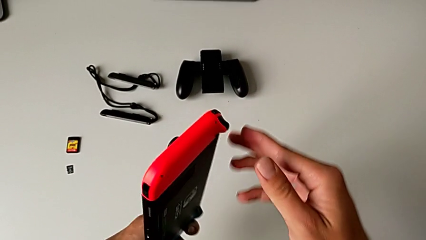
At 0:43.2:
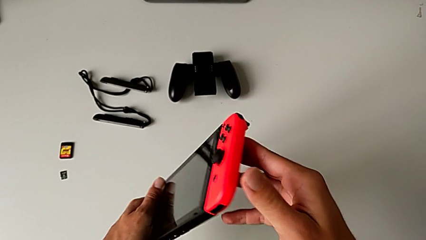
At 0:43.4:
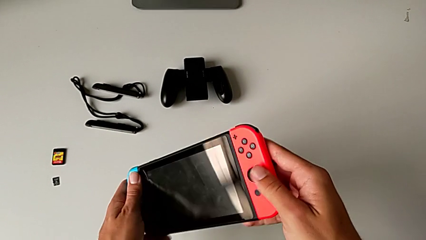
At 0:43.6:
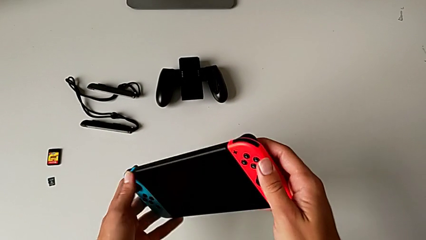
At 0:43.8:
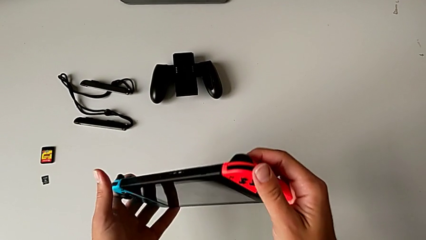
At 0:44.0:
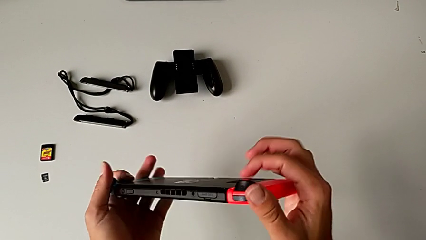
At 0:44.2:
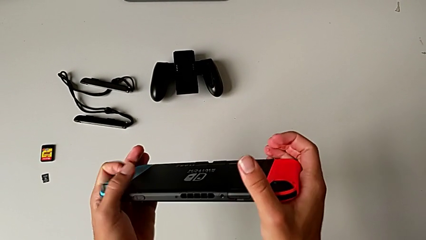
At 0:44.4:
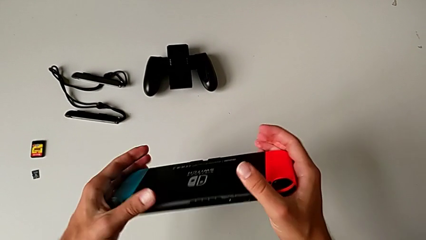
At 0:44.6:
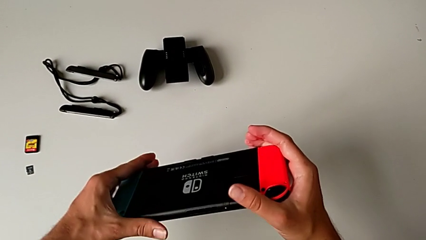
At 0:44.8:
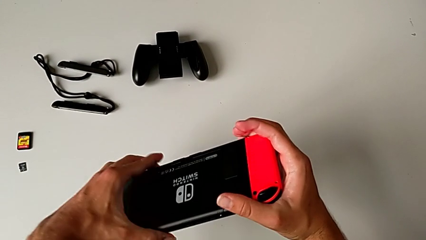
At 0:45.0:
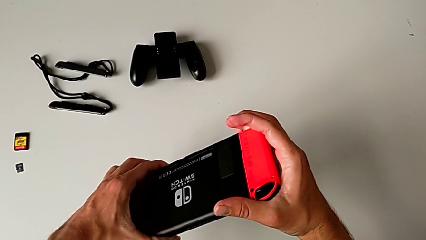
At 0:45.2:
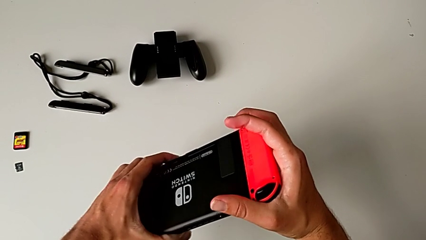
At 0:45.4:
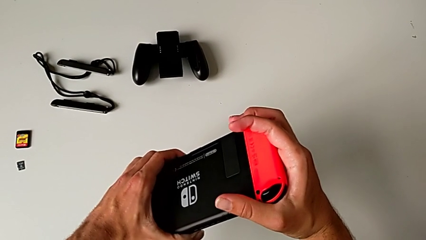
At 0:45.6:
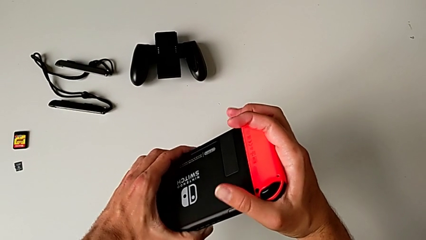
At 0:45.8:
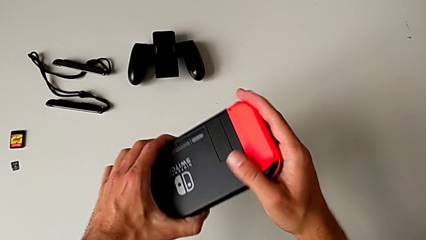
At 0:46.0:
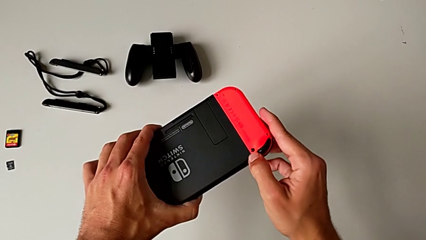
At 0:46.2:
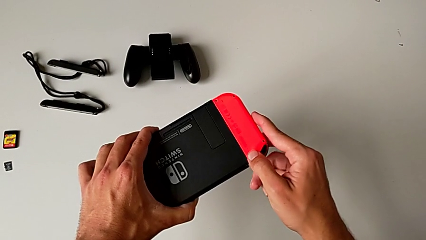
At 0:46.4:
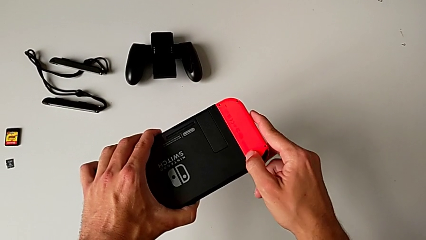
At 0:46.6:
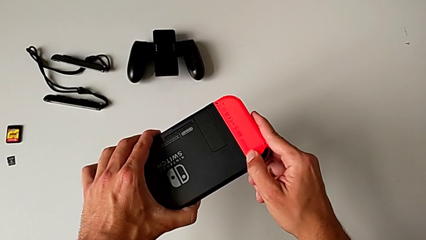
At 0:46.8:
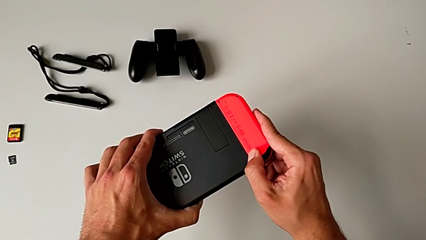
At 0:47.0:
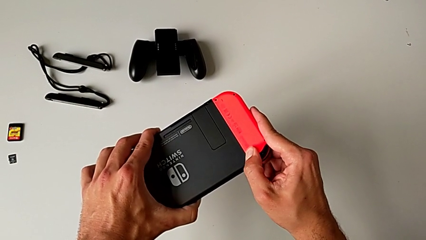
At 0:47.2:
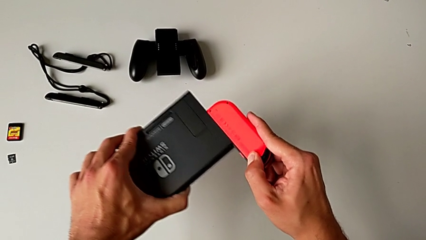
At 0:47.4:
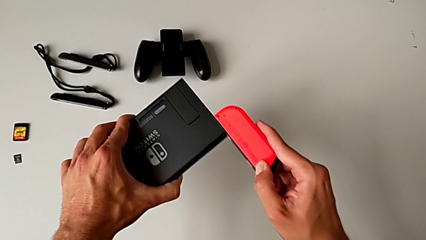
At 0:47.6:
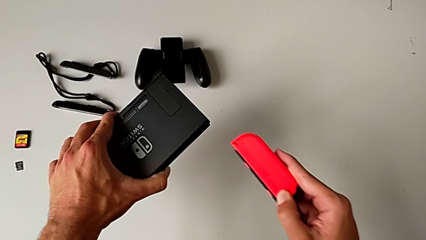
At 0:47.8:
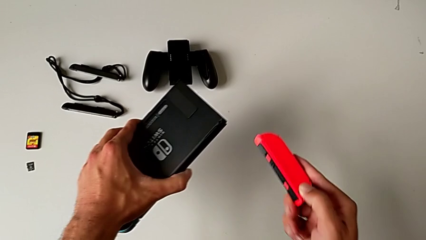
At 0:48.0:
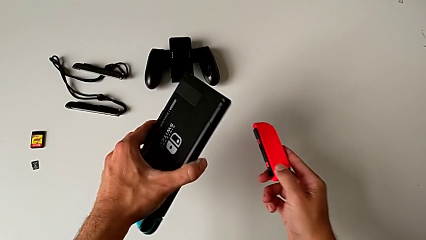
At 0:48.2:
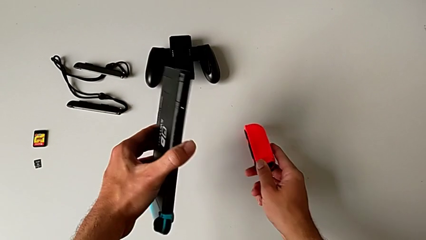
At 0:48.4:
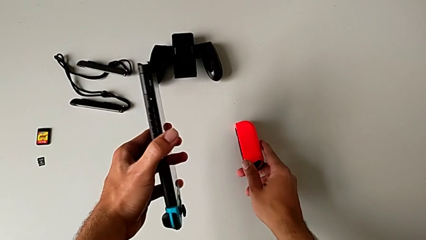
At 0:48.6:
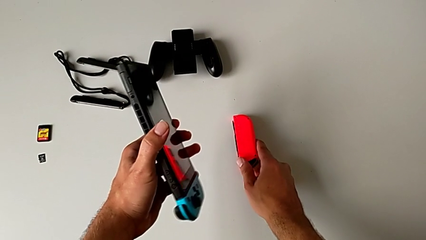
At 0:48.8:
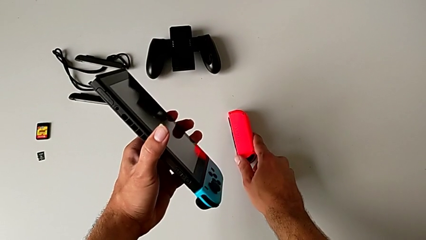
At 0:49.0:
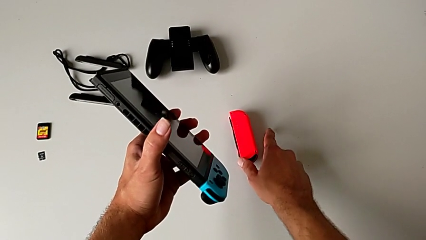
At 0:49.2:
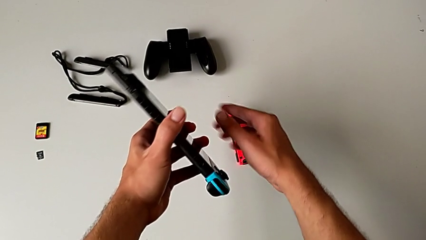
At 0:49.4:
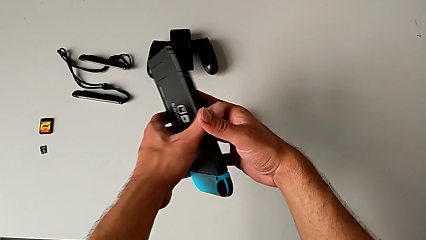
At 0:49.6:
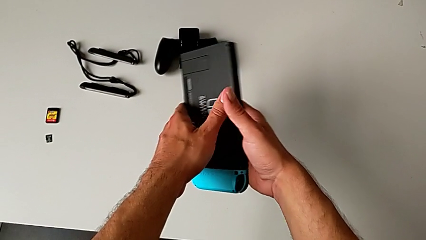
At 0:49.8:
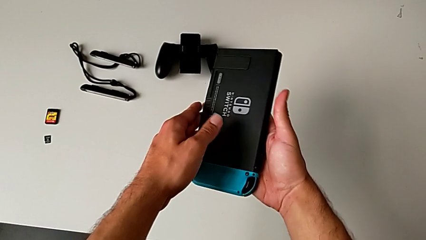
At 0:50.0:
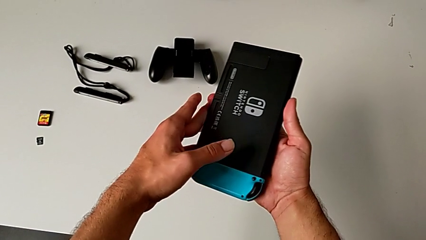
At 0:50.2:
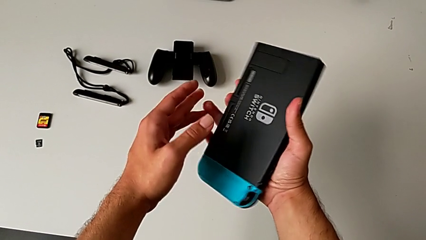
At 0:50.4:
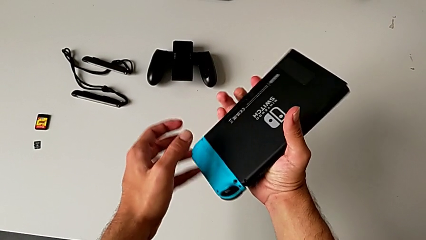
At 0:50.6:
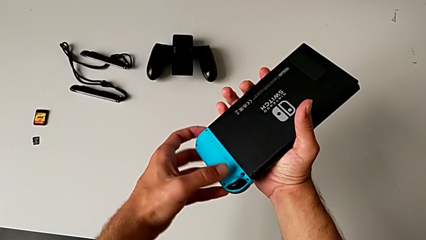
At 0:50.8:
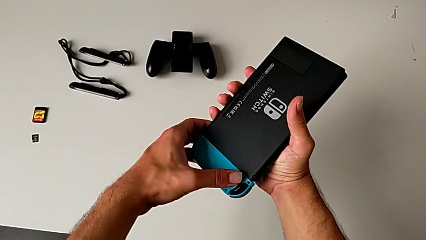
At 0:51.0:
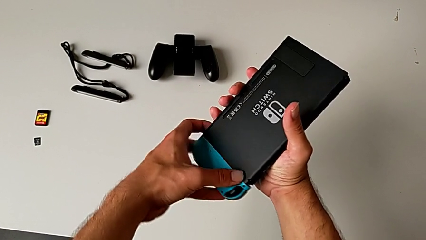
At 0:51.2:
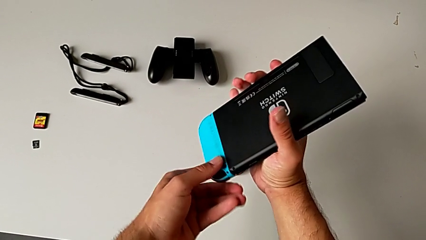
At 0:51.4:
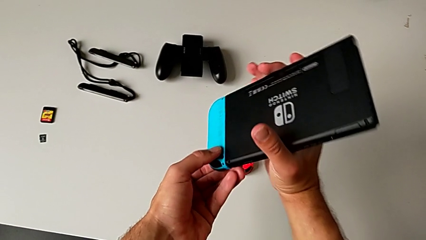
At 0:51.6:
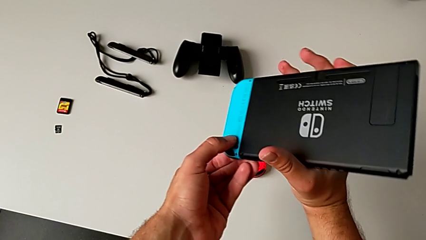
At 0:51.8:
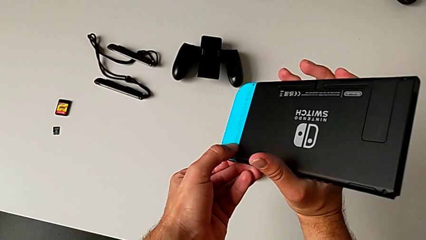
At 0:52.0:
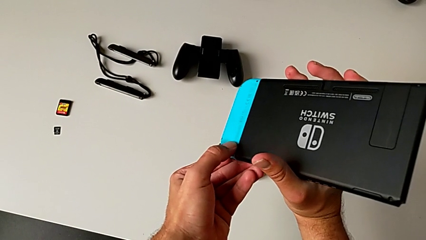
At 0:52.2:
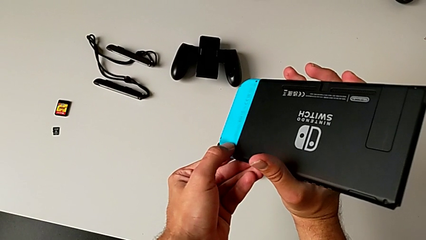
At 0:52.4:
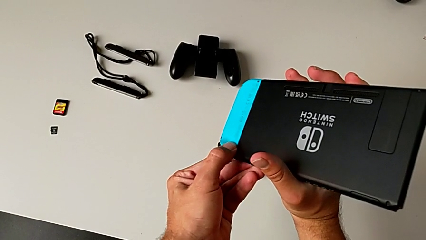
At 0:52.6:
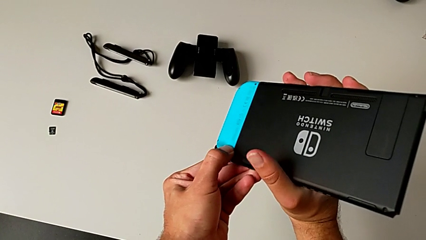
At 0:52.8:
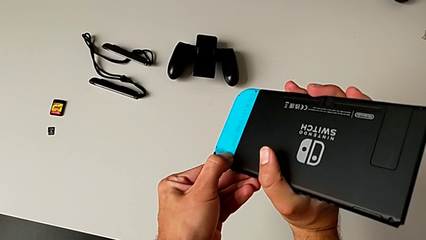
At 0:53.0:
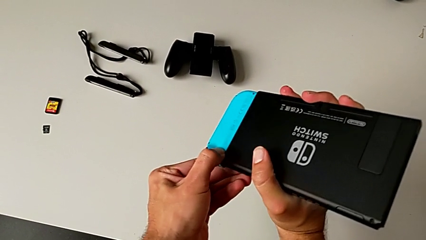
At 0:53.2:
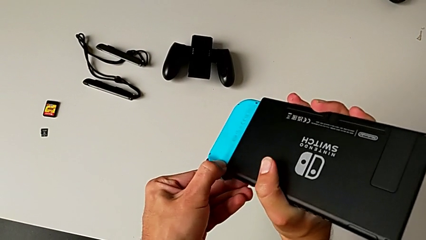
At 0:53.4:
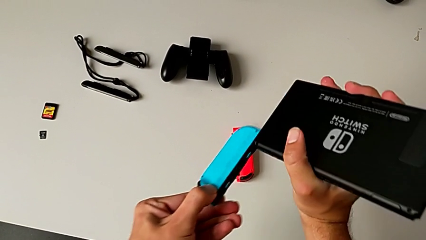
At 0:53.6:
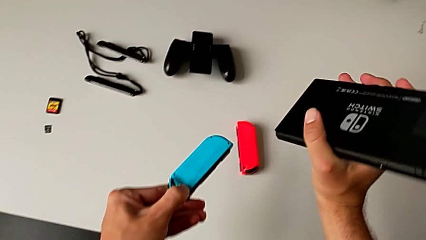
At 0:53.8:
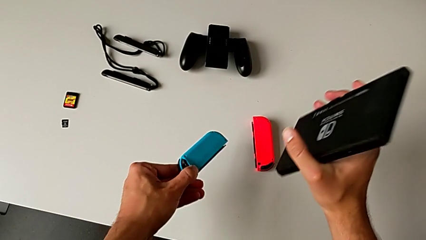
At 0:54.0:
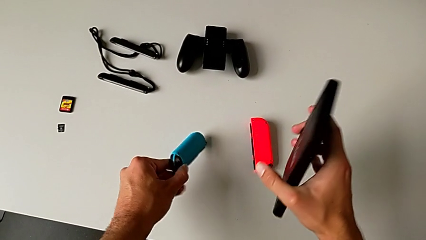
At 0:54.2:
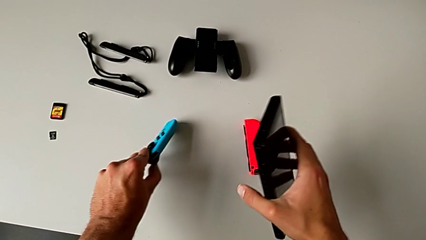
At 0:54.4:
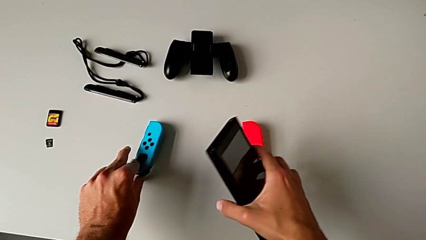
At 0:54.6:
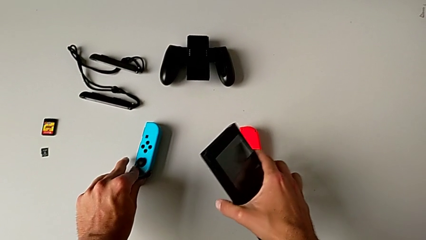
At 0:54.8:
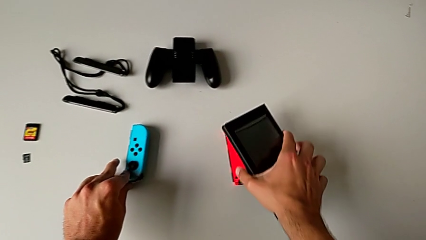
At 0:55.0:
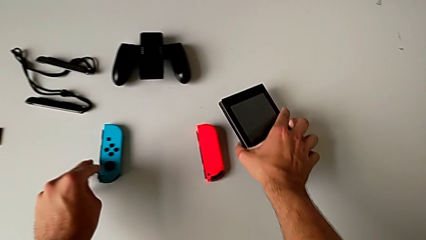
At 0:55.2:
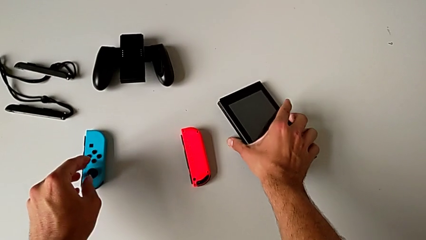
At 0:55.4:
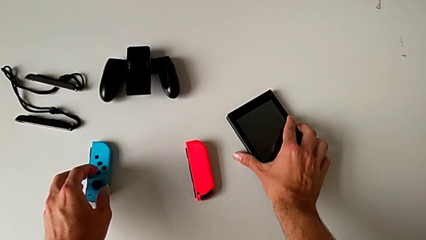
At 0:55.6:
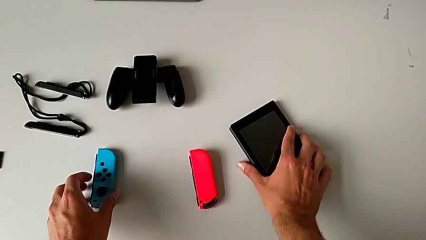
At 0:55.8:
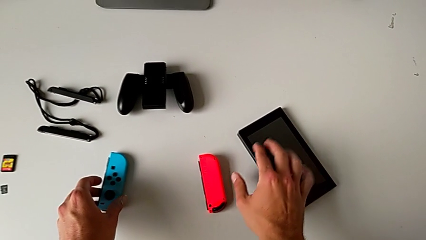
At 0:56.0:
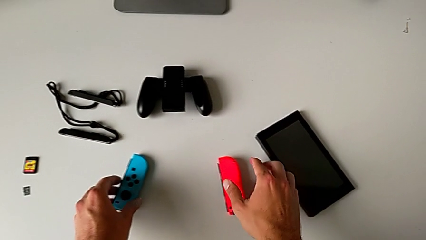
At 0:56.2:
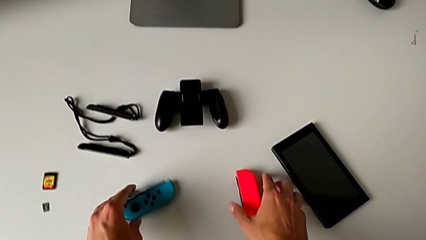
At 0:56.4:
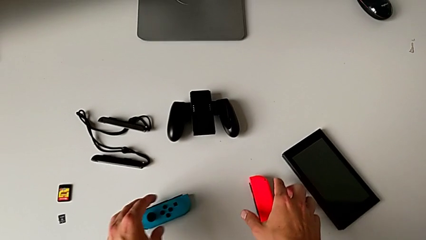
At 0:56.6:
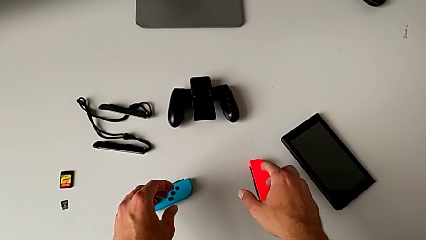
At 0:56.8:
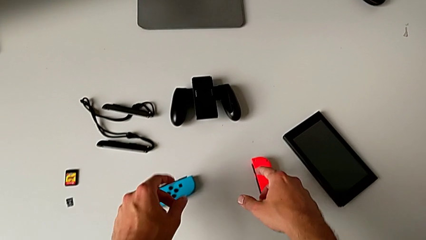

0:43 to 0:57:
The camera wearer is detaching the red and blue Joy-Con controllers from the Nintendo Switch. They grab the red Joy-Con controller with the right hand and flip the Nintendo Switch. They press the red release button, slide the red Joy-Con controller and place it, all with the right hand. They flip the Nintendo Switch, press the blue release button, pull the blue Joy-Con controller and slide it. They place the blue Joy-Con controller with the left hand and place the Nintendo Switch with the right hand.

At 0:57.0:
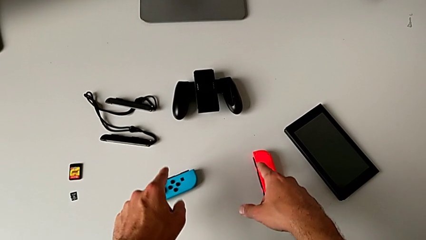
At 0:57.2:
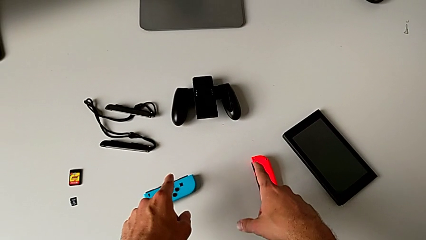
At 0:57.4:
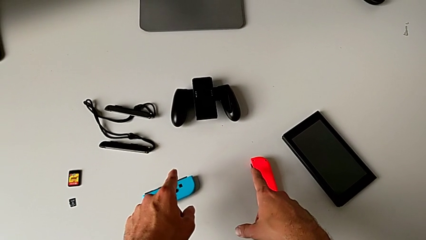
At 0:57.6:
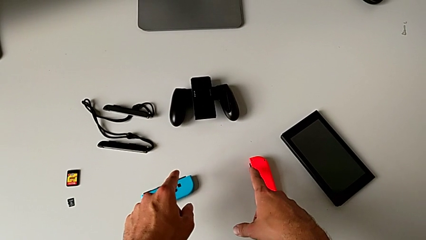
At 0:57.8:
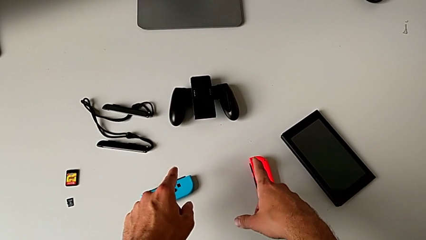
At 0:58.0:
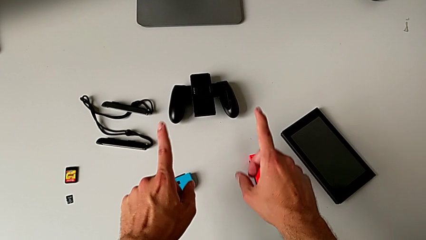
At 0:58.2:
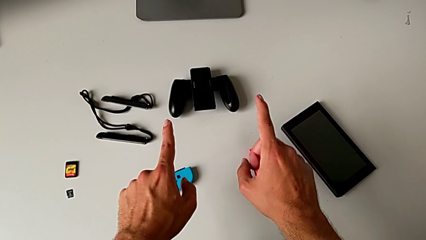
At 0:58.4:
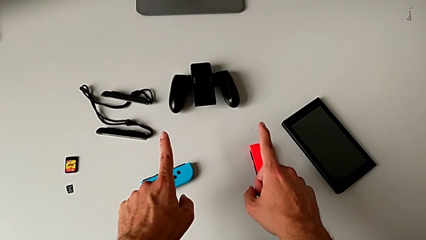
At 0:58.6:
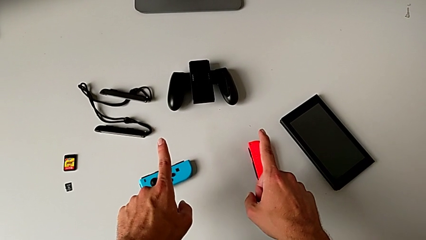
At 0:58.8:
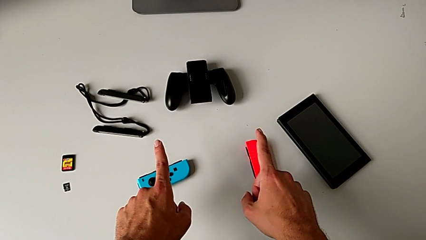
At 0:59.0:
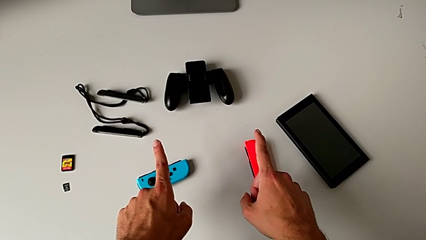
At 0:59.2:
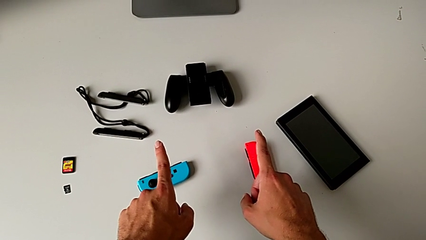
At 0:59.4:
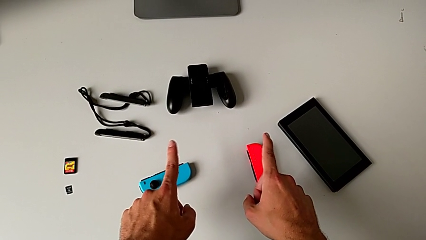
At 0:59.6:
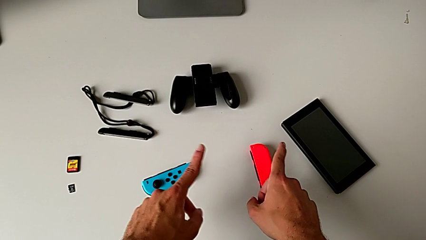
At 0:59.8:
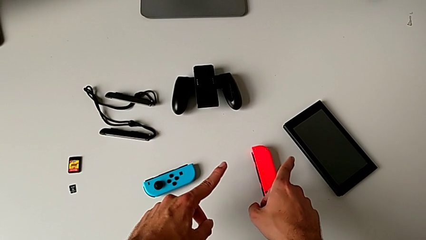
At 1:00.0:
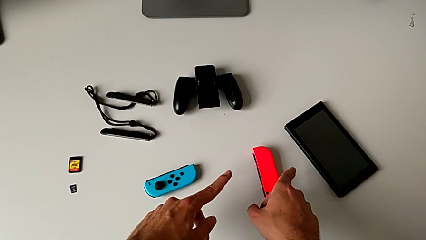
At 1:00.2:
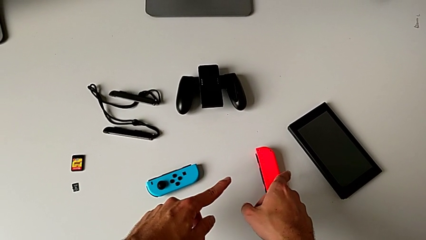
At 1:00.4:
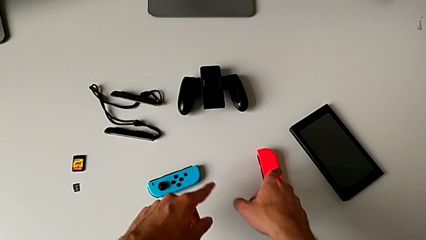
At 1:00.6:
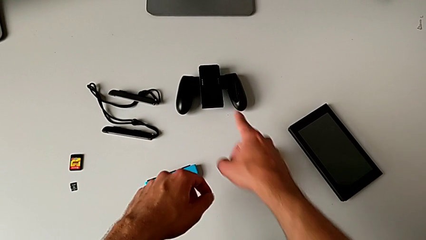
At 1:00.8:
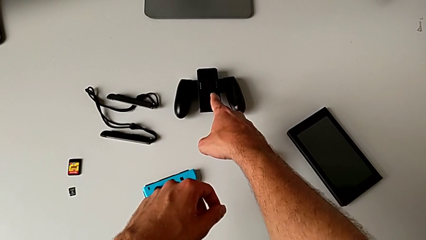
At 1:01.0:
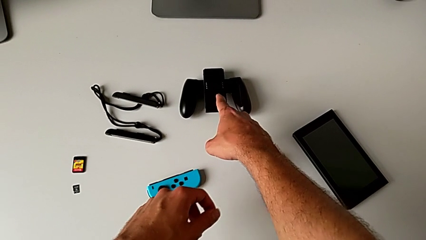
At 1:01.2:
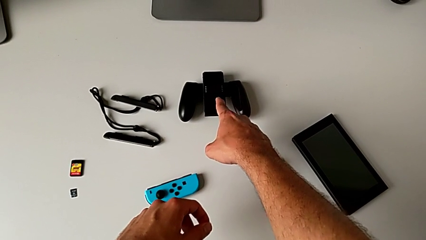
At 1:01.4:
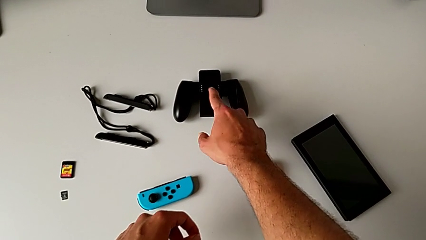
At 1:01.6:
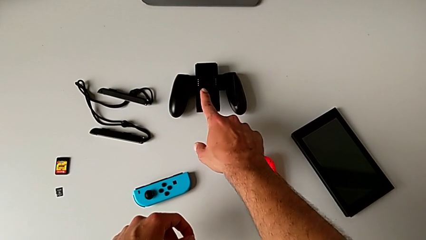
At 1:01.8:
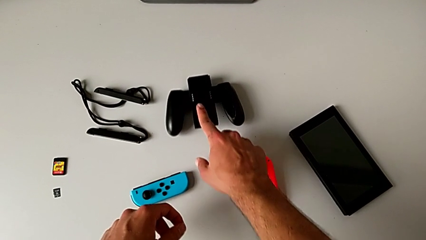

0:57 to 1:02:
The camera wearer is attaching the red and blue Joy-Con controllers to the Joy-Con Comfort grip. They slide the comfort grip with the right hand.
